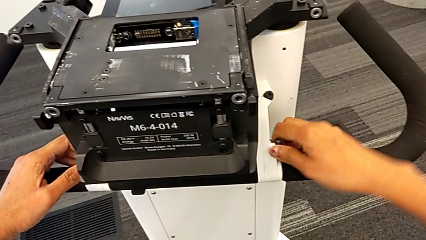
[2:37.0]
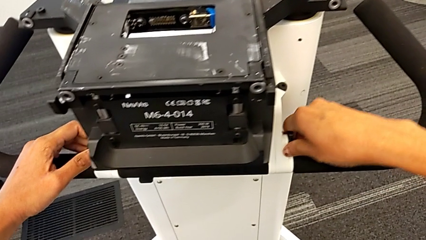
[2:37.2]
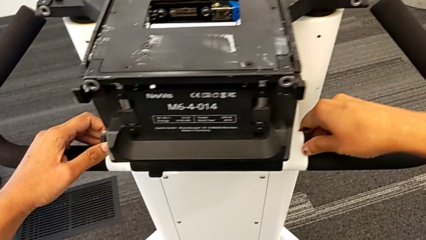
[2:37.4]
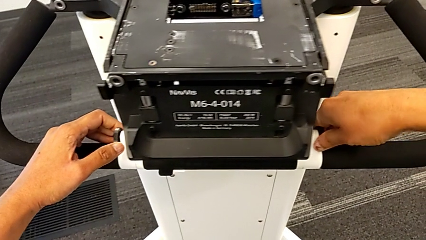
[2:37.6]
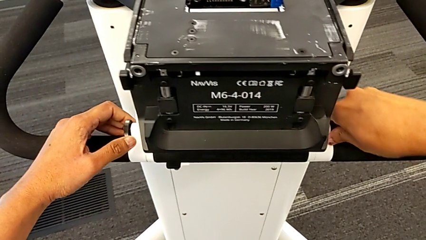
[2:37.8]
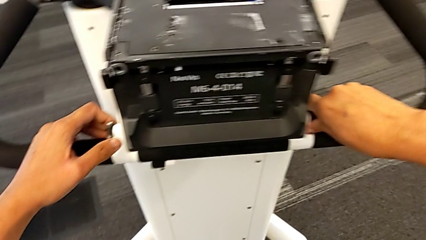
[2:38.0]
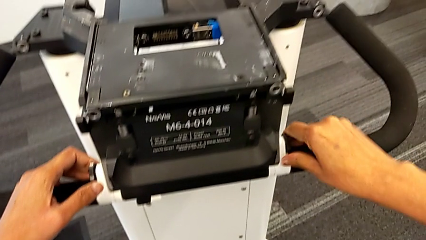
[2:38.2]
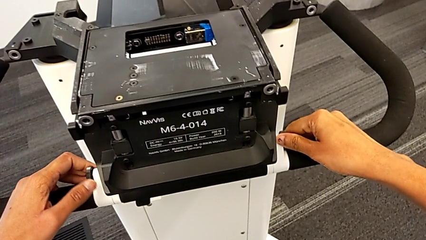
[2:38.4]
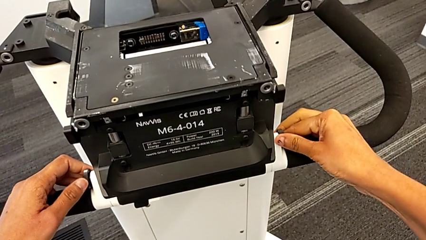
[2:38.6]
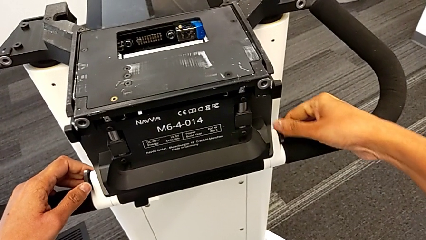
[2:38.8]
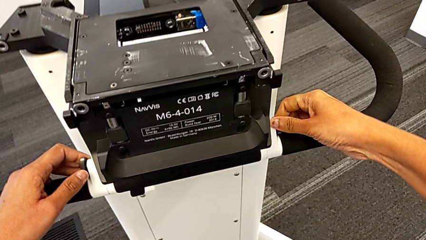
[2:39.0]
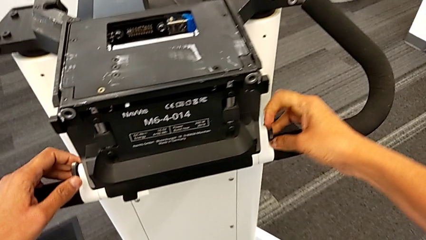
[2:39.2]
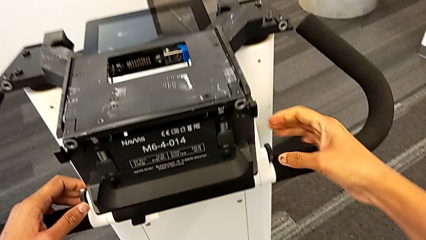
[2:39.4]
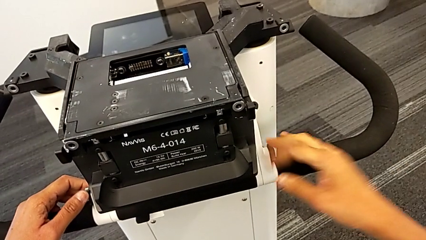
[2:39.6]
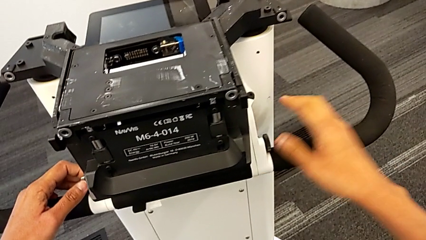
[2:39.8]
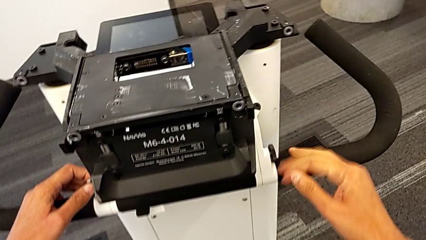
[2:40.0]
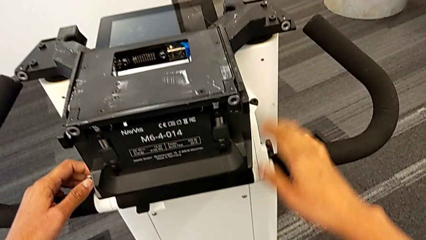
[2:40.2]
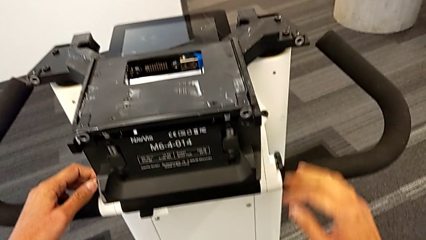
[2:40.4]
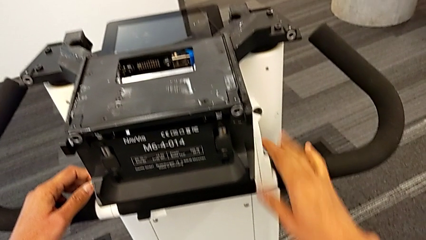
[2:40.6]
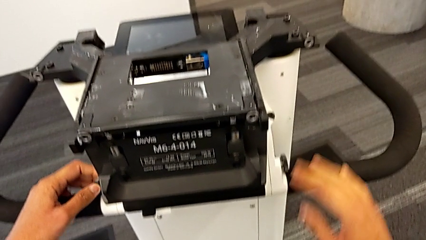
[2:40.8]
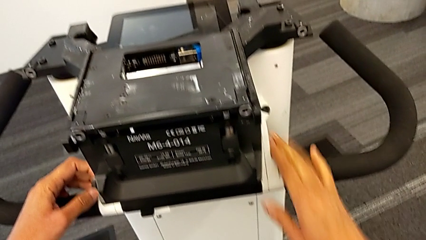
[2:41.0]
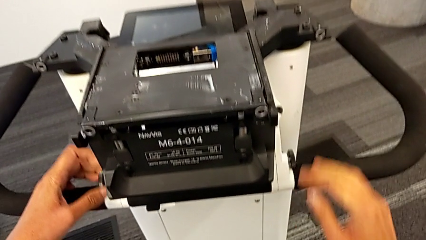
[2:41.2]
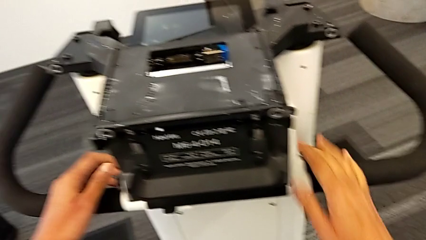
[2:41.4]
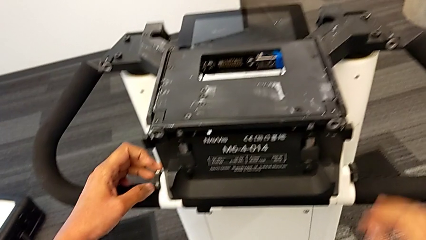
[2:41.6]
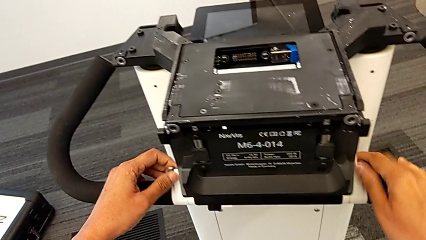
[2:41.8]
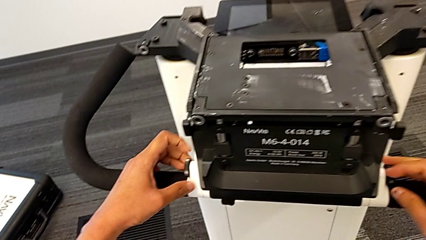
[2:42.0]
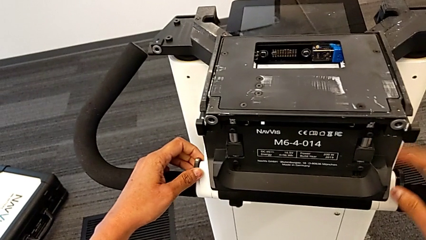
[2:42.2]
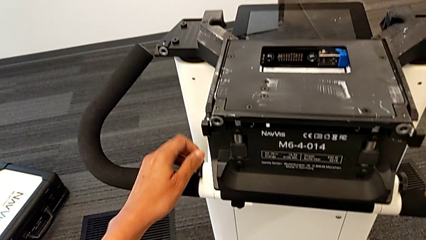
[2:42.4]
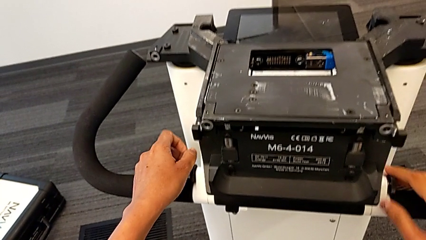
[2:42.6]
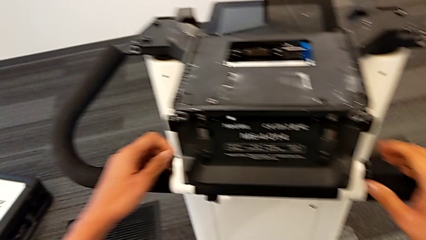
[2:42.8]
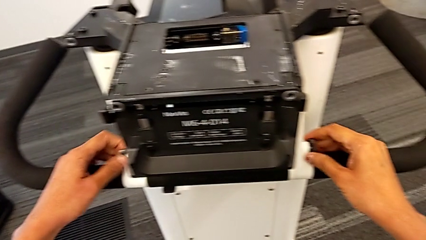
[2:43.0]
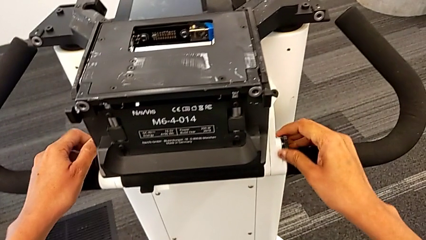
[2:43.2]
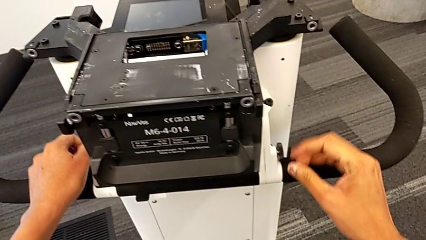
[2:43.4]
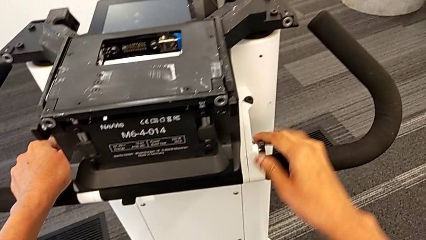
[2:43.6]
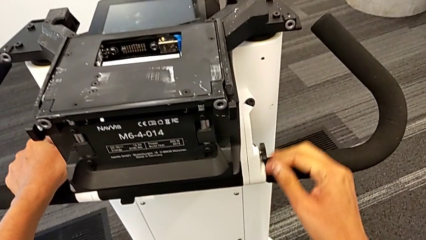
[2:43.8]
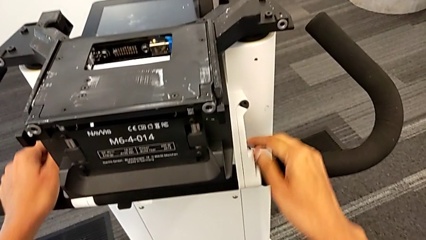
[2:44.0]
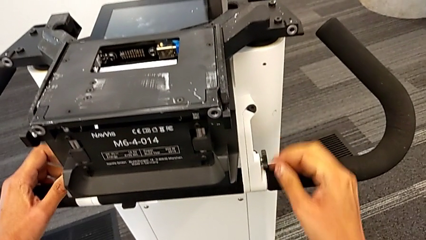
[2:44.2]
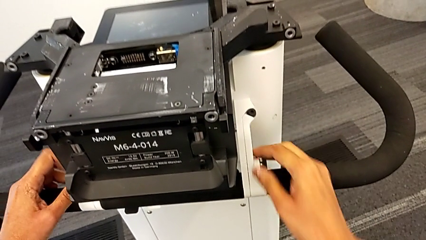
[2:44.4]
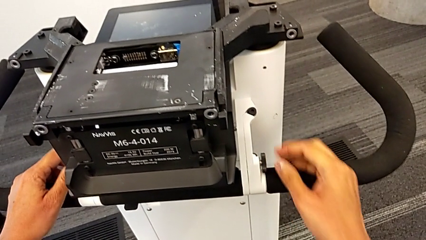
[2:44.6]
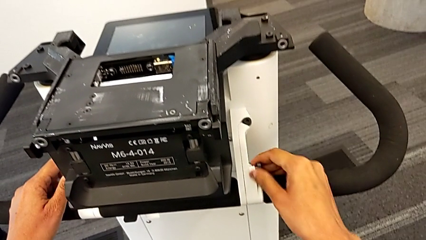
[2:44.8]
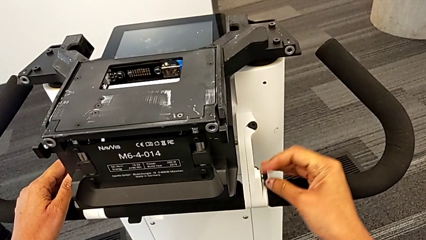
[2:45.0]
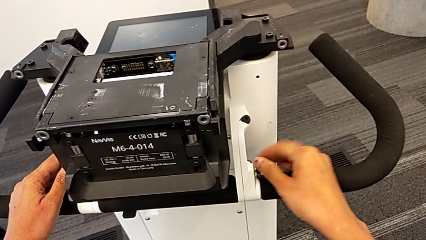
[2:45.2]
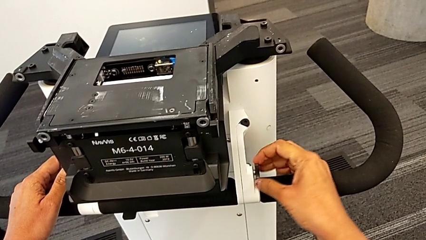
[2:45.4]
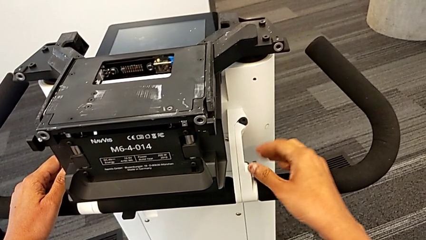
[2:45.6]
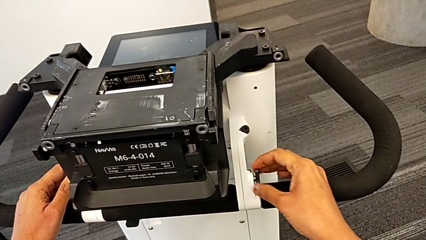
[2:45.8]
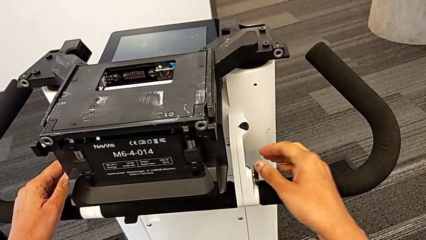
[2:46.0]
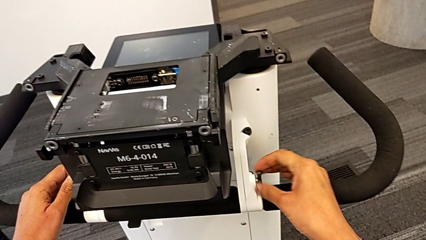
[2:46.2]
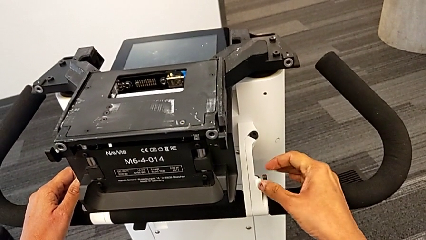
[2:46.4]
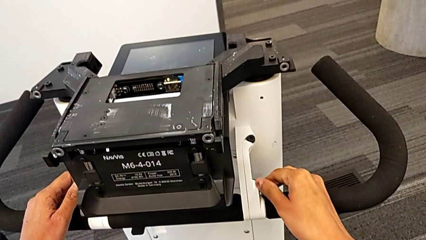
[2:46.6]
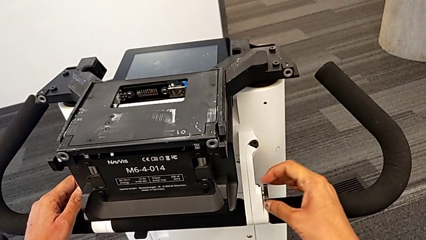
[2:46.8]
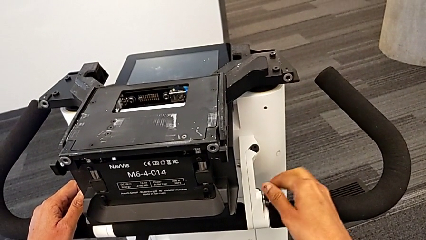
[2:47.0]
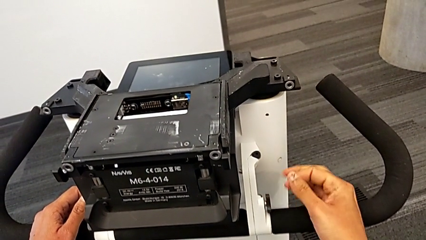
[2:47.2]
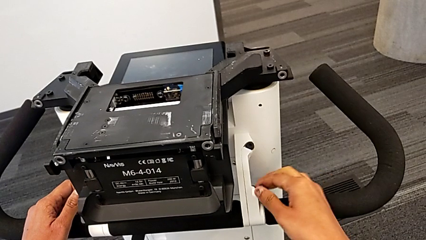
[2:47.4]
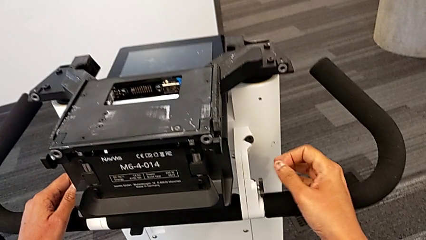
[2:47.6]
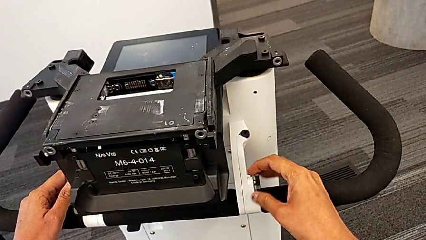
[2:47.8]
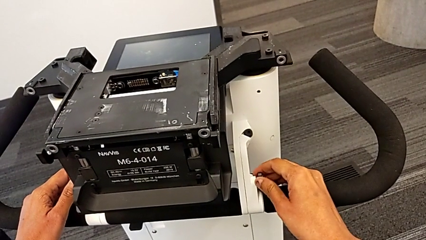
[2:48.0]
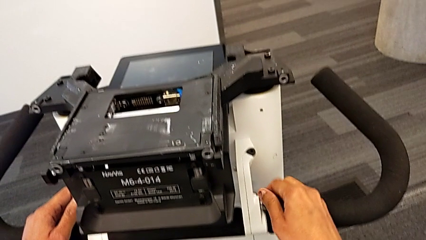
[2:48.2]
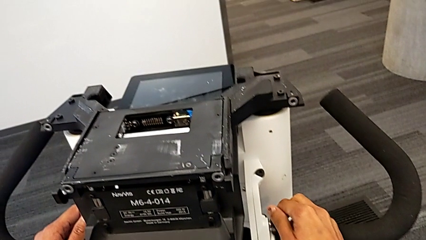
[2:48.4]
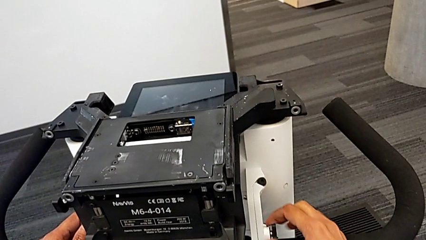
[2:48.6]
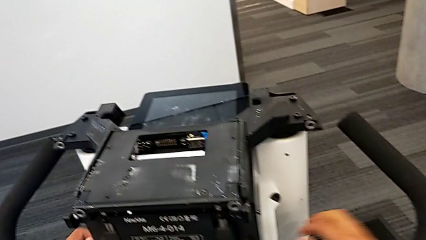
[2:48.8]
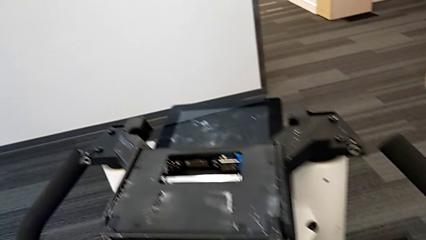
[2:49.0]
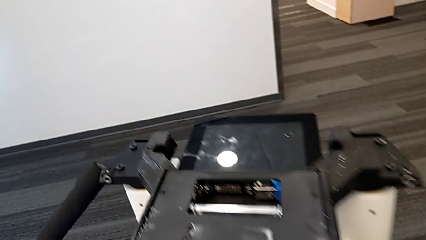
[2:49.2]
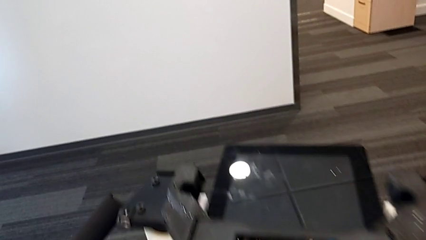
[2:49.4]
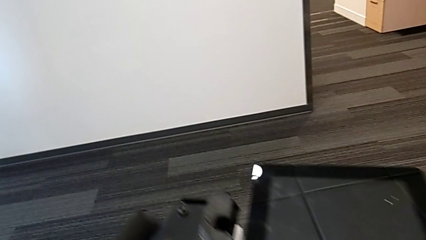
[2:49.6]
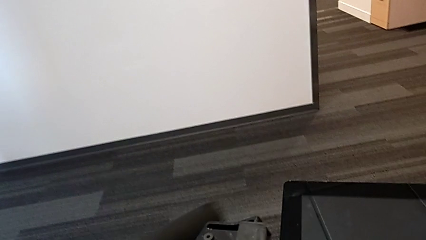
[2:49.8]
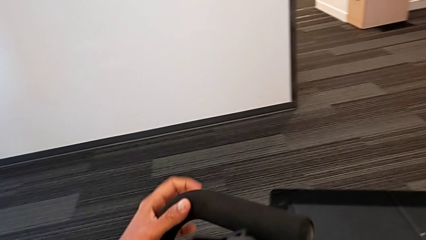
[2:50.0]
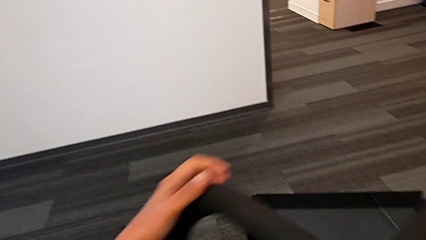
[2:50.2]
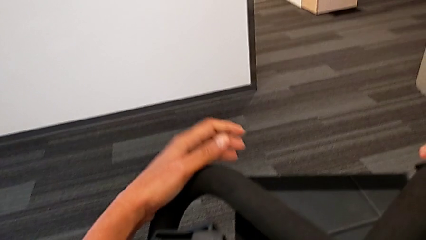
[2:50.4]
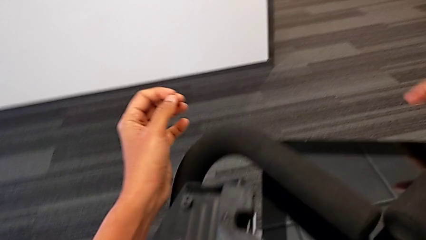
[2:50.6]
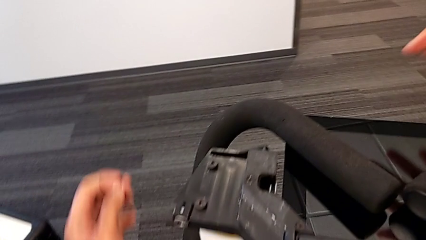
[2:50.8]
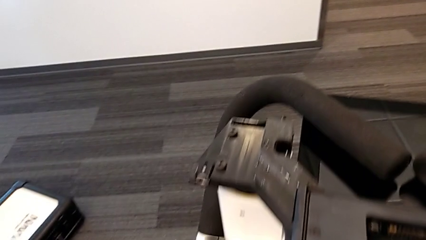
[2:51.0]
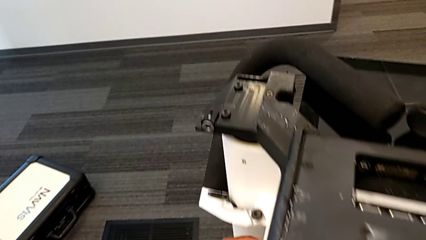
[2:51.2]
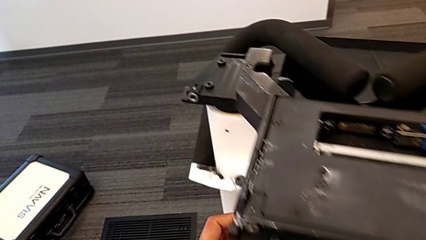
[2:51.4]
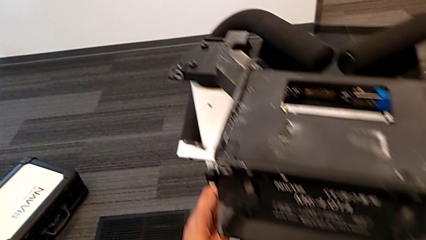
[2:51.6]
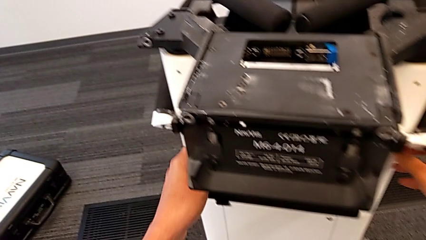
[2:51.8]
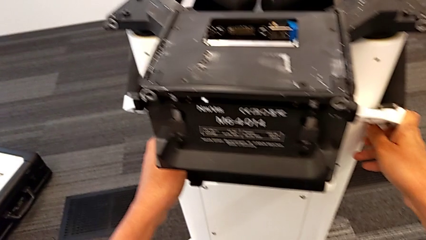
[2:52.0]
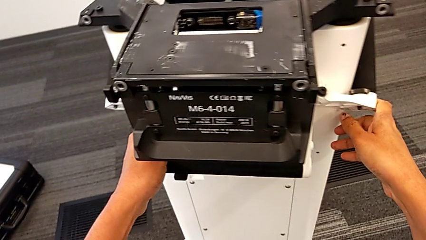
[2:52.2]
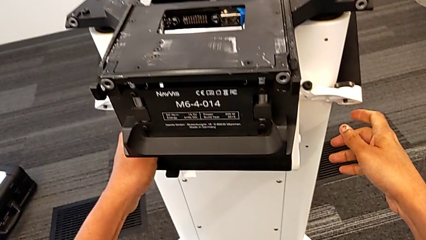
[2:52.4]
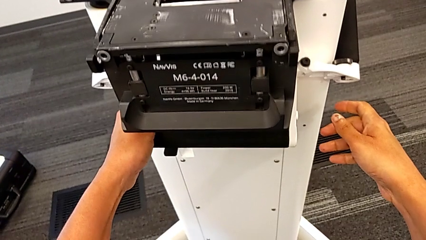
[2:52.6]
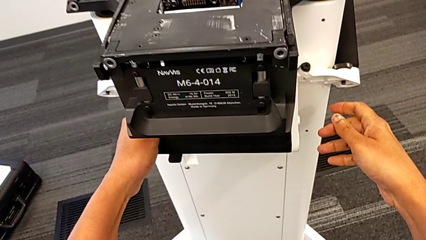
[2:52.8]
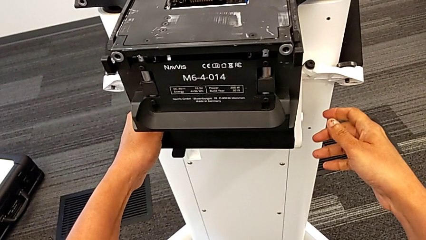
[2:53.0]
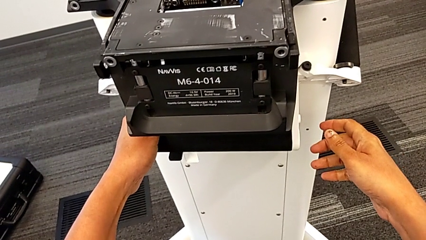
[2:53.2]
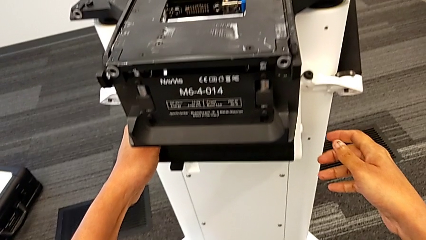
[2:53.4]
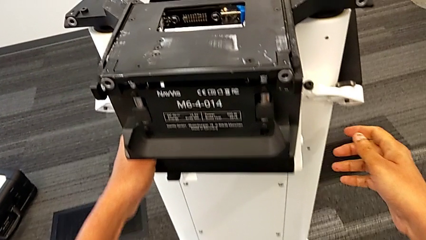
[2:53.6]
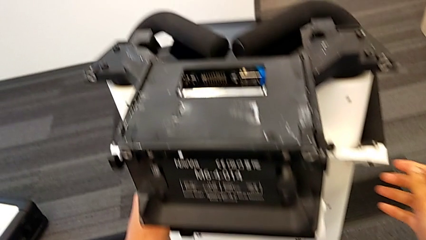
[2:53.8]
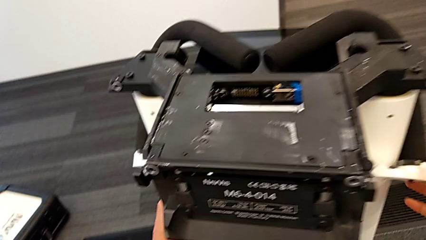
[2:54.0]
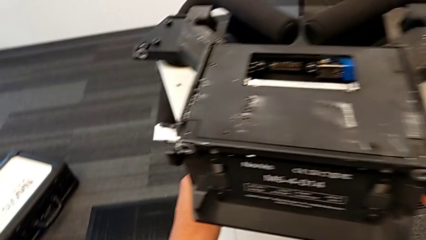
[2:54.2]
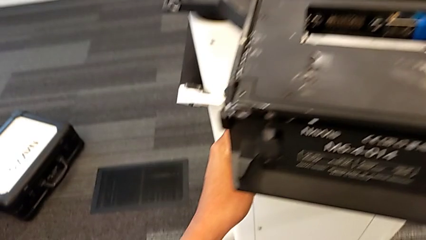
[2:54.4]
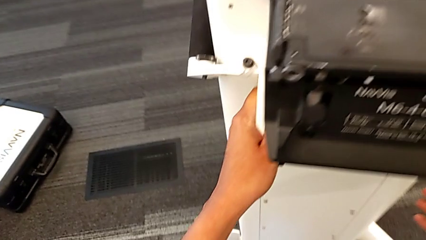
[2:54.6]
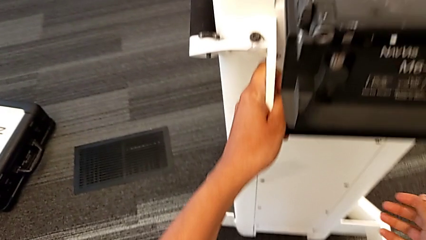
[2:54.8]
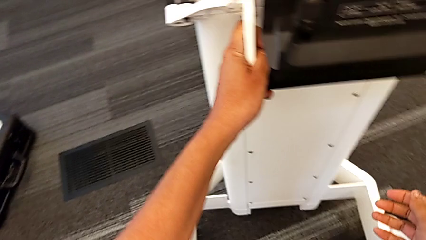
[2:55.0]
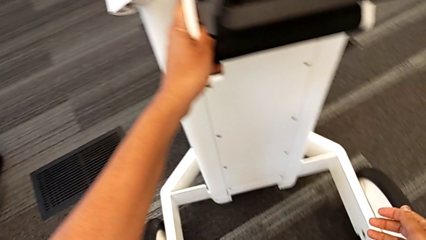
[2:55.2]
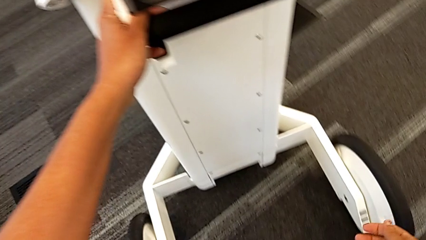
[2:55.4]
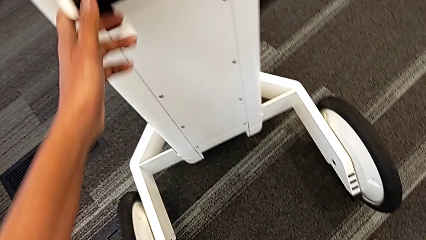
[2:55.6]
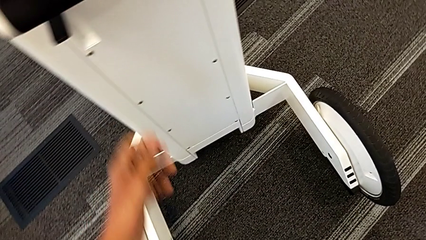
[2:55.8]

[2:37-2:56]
The camera wearer is attempting to pull out the bottom M6 body. They keep unscrewing the screw, pull the left handle and push the body button.
